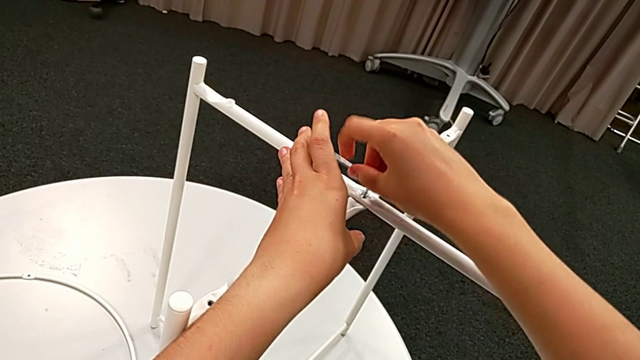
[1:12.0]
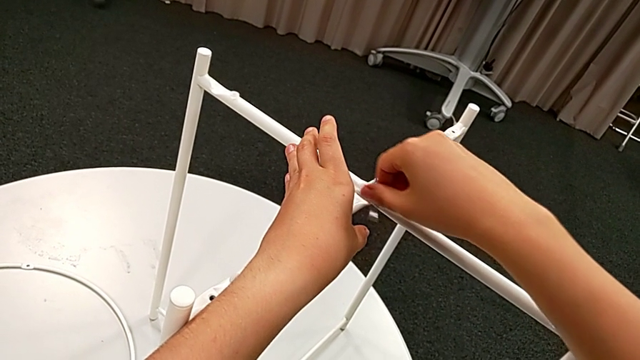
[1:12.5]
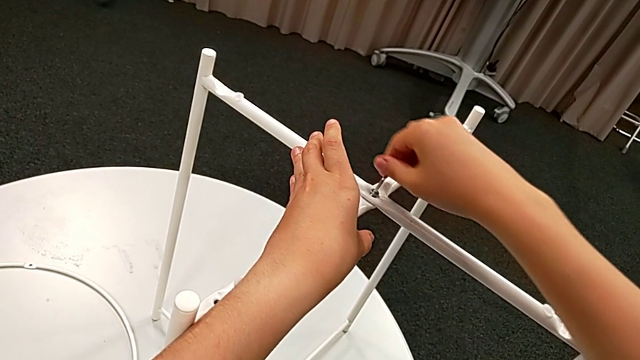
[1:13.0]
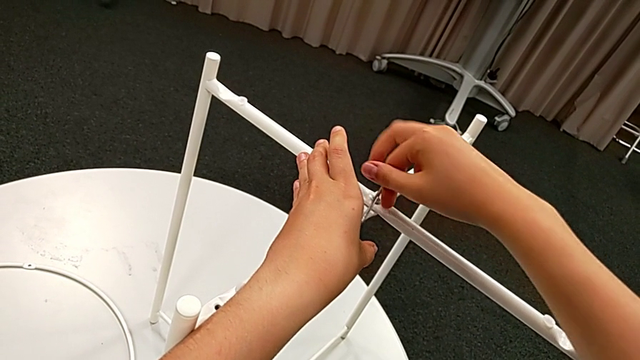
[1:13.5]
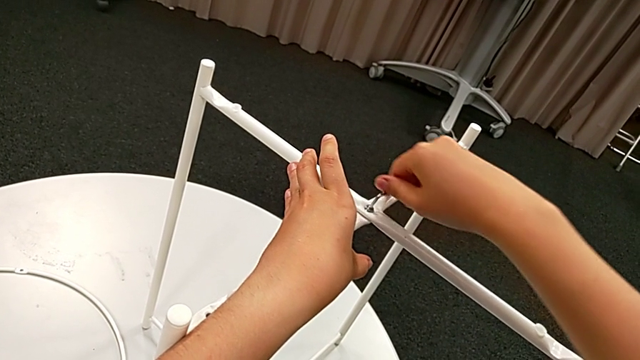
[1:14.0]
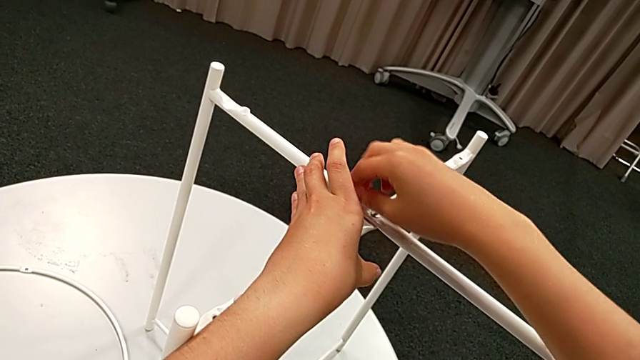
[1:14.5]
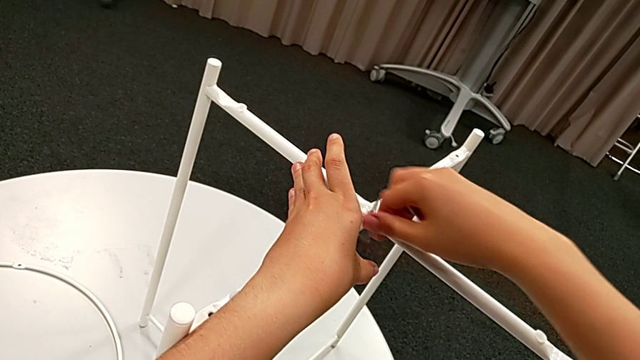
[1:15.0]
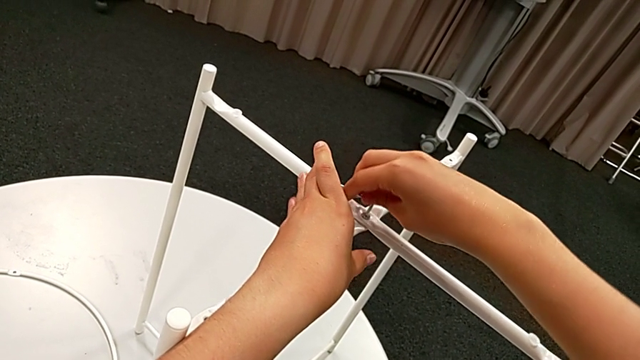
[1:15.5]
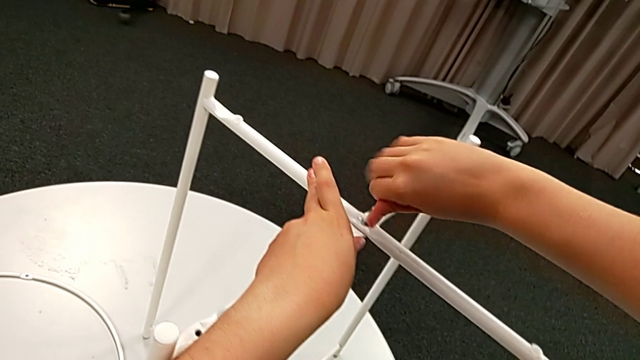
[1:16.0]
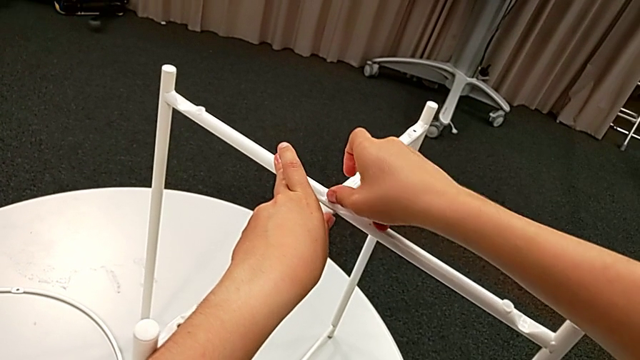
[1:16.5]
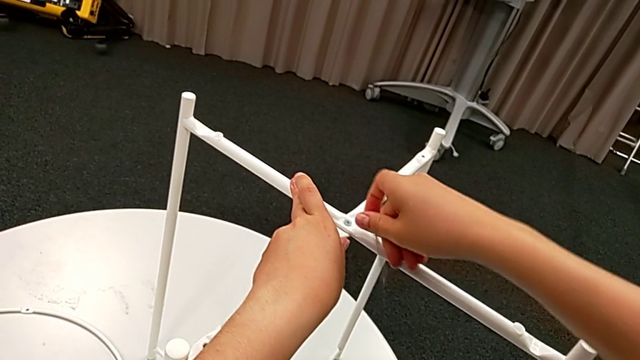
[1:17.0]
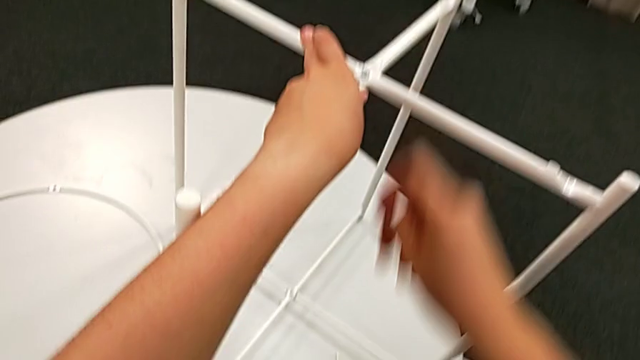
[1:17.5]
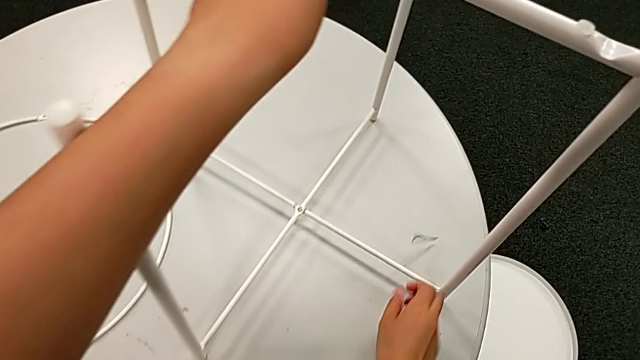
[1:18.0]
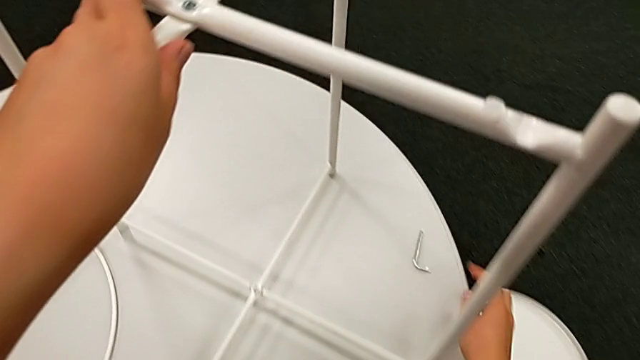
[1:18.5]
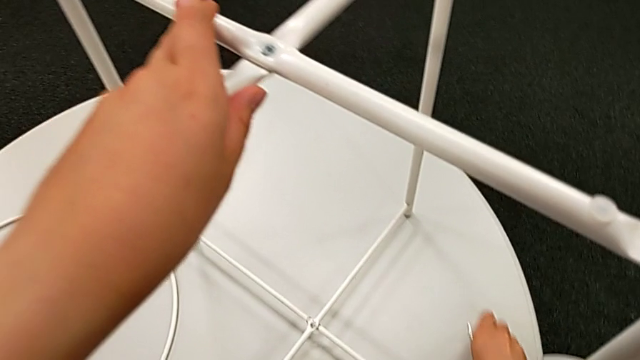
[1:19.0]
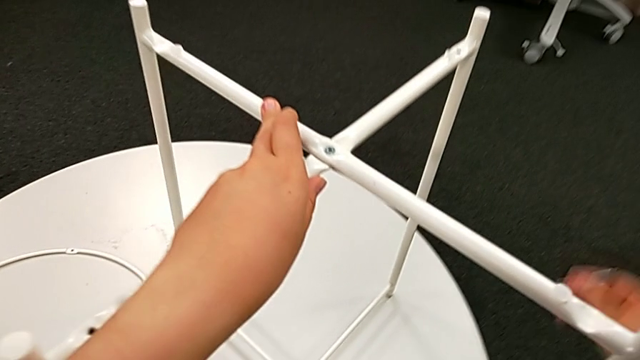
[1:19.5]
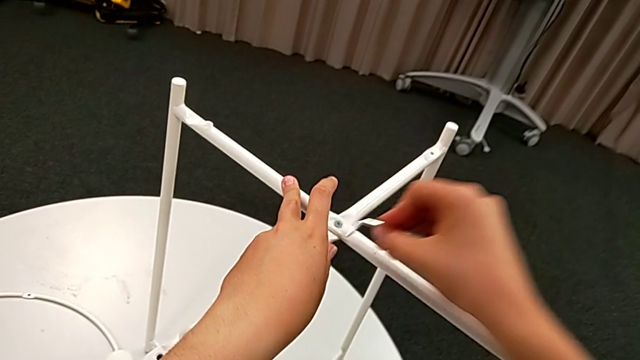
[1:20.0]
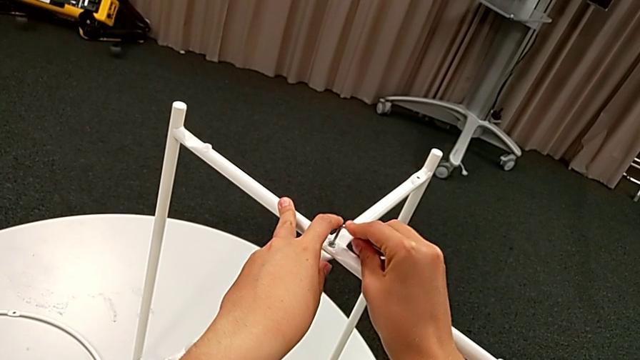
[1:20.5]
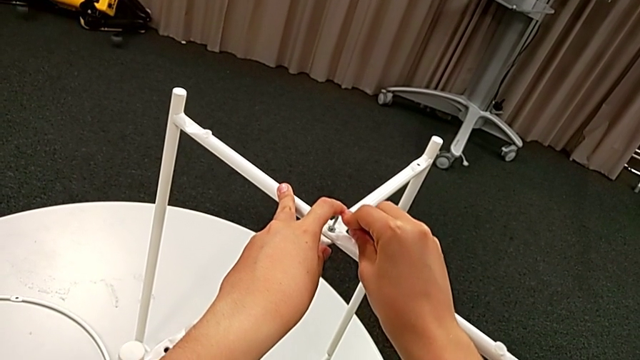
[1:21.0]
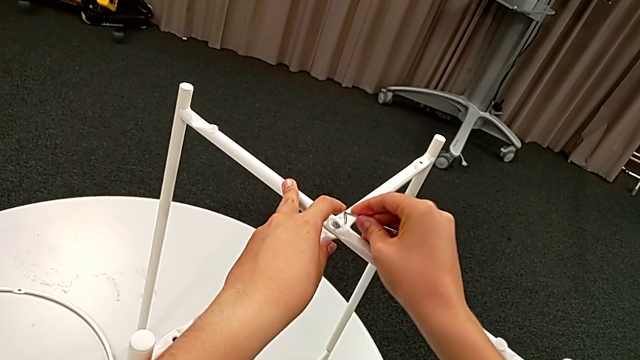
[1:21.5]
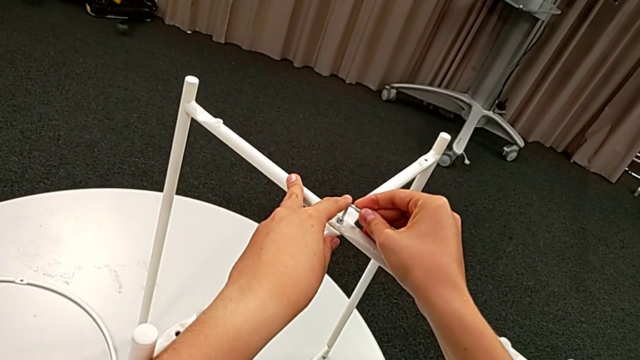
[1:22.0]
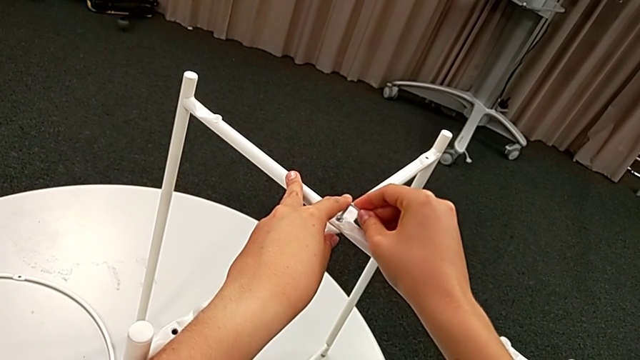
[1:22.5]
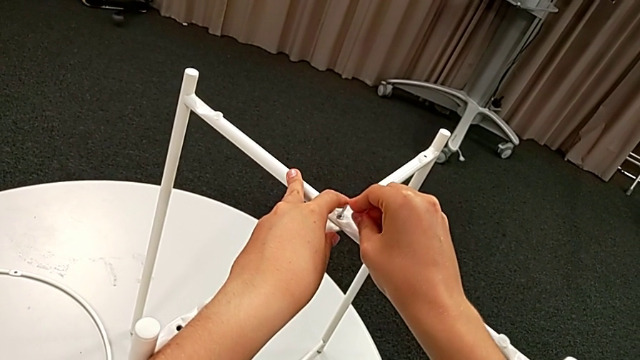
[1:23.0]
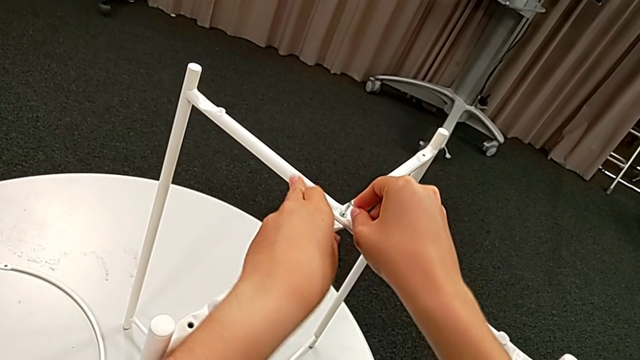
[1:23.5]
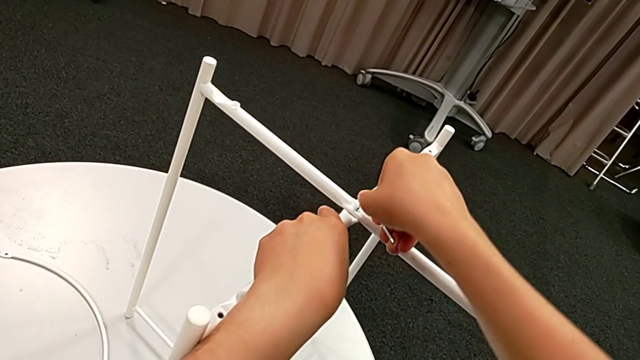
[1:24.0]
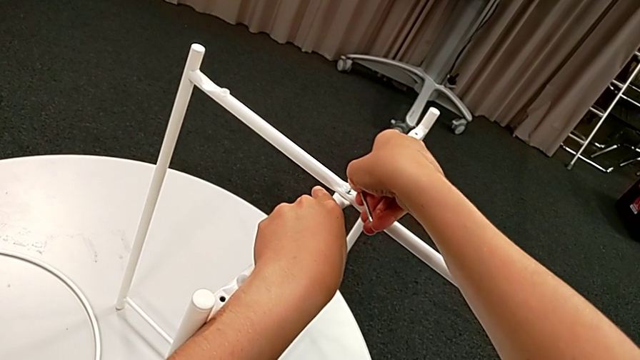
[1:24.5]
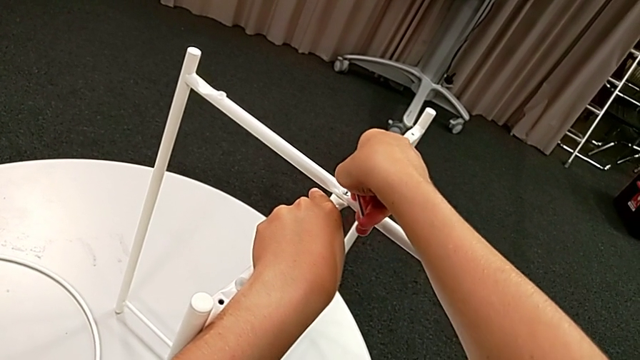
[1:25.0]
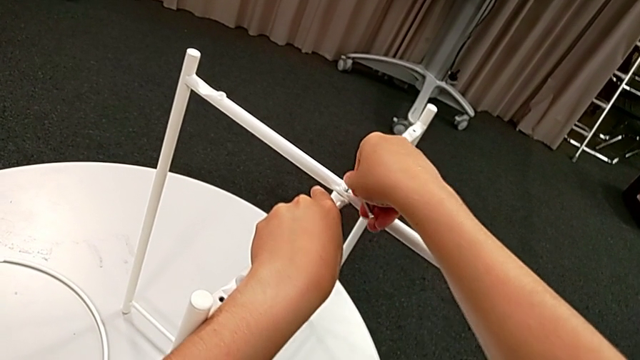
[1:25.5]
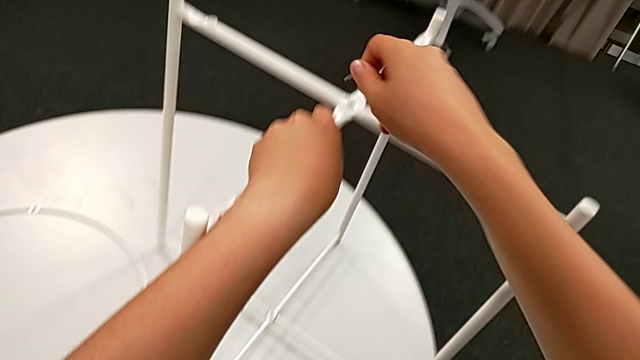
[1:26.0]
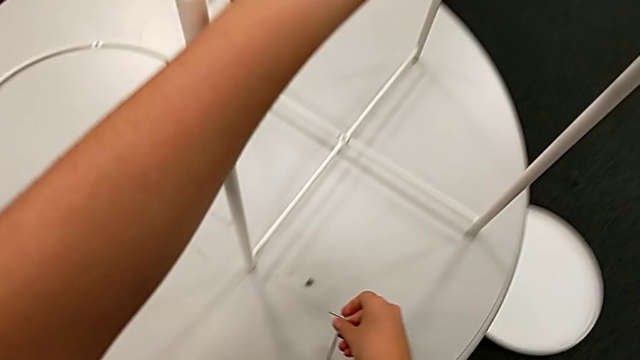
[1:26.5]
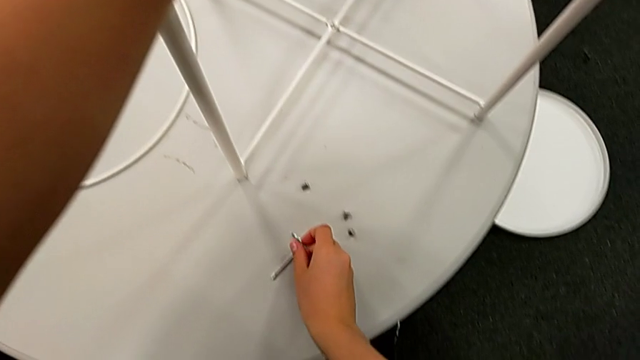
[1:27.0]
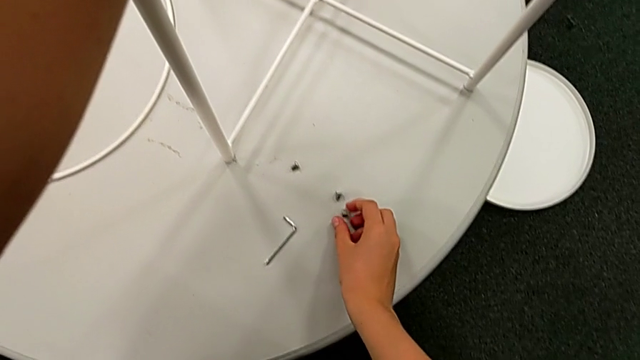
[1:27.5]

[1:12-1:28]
The camera wearer is assembling the top screw. They screw the hex socket head twice, wrongly drop the Allen wrench twice, grab it, insert it, screw the hex socket head, withdraw the Allen wrench and place it.

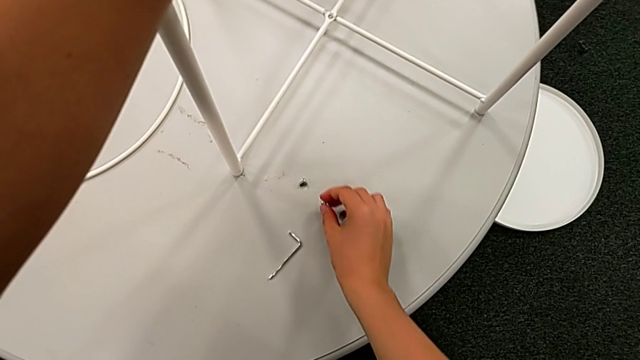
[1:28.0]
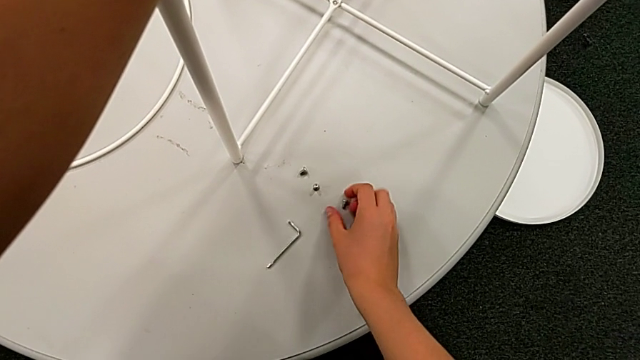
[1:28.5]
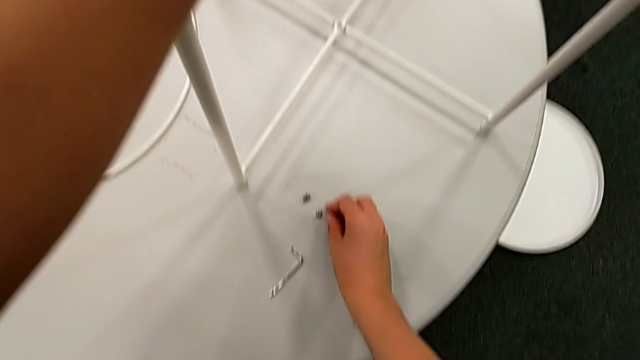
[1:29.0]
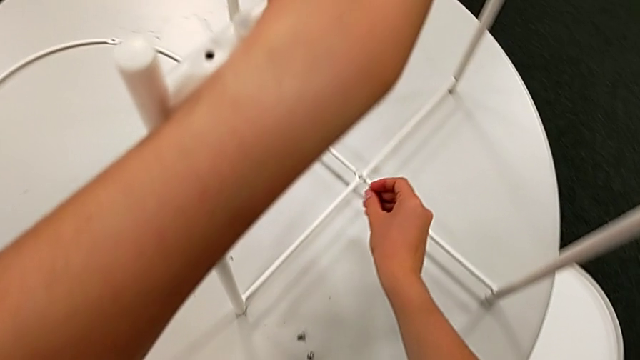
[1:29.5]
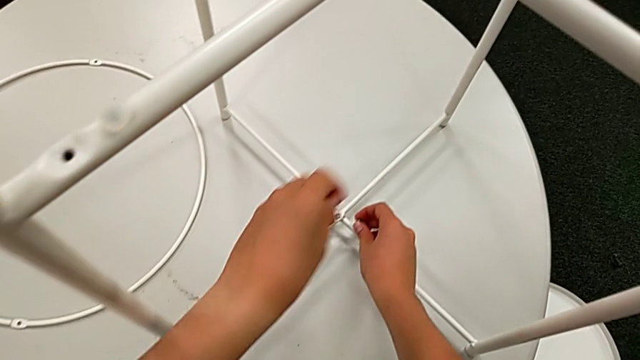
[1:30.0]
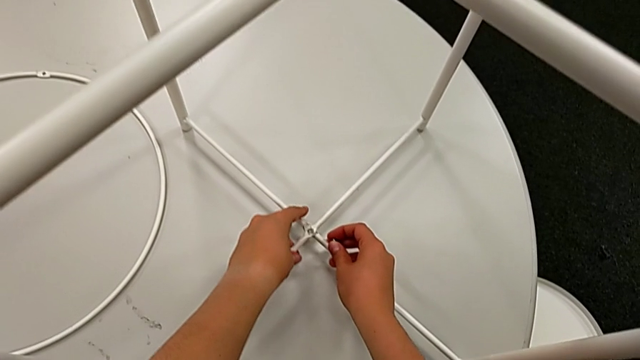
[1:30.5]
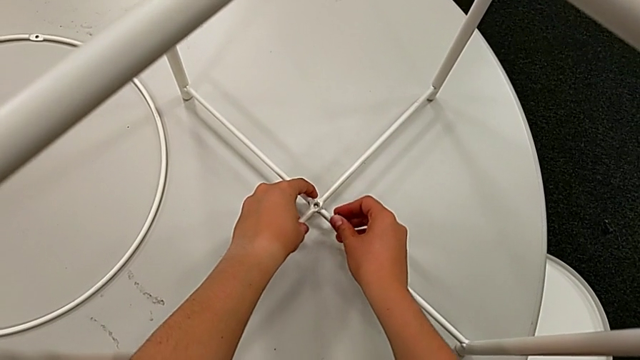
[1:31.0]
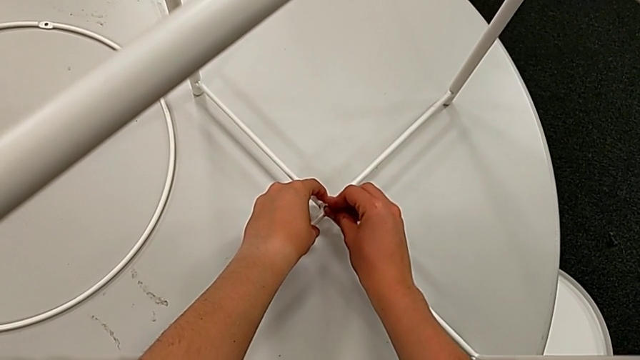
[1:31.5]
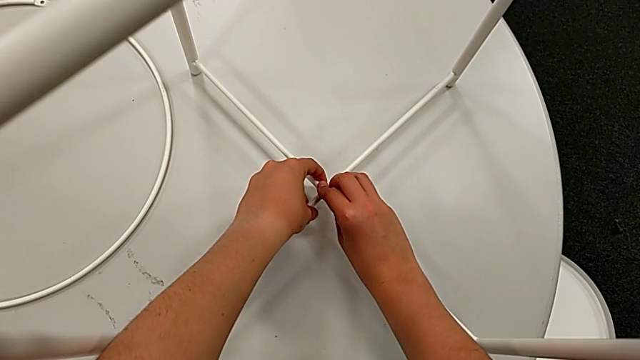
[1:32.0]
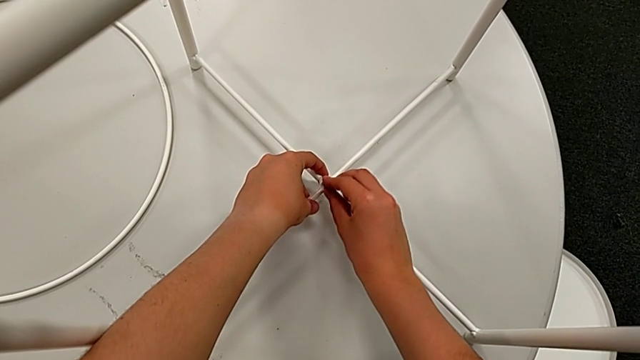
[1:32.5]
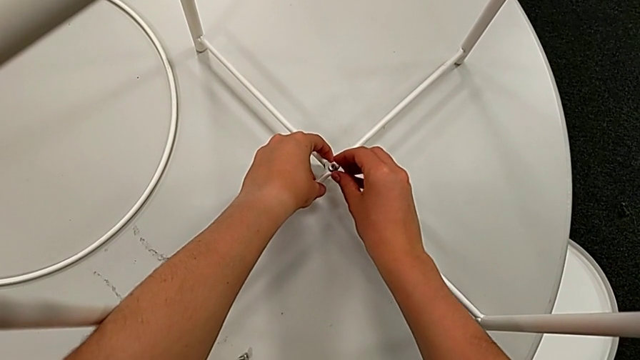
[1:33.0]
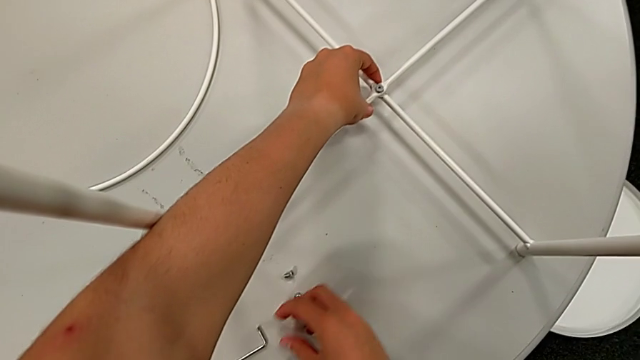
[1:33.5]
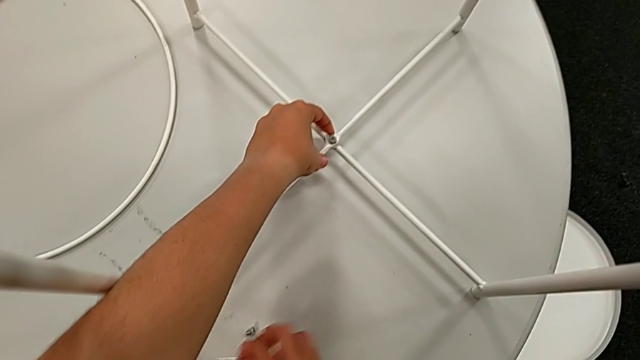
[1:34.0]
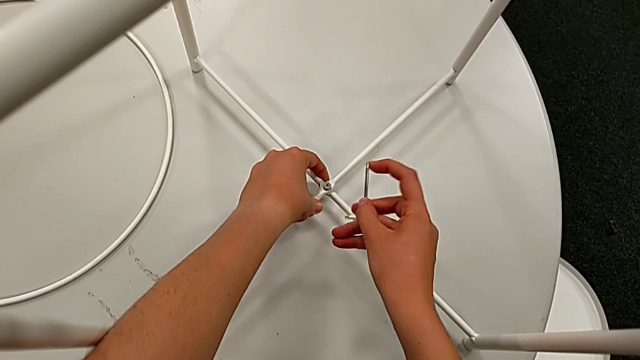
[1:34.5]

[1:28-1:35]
The camera wearer is assembling the bottom screw. They grab the hex socket head, align the leg, insert the hex socket head and grab the Allen wrench.
